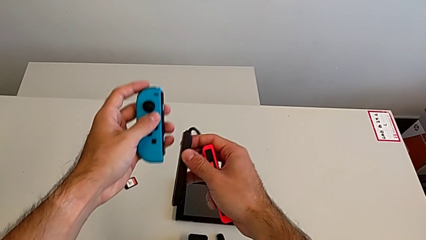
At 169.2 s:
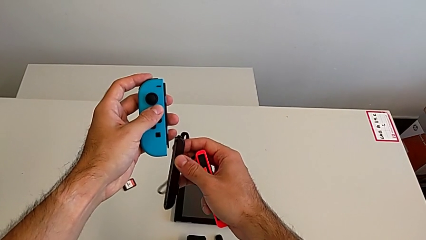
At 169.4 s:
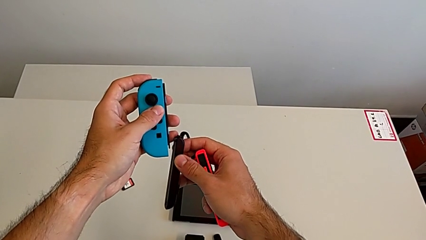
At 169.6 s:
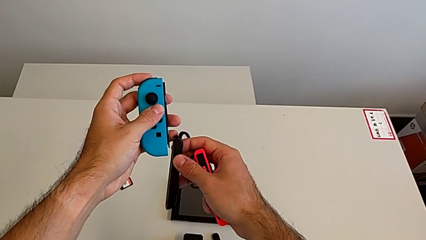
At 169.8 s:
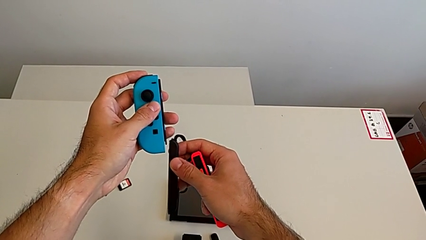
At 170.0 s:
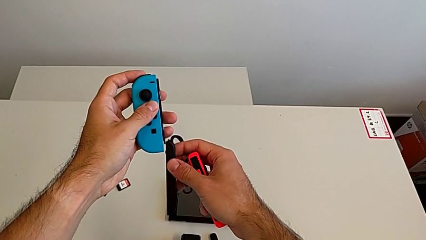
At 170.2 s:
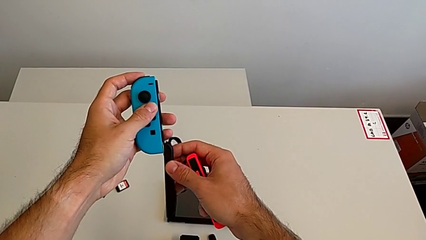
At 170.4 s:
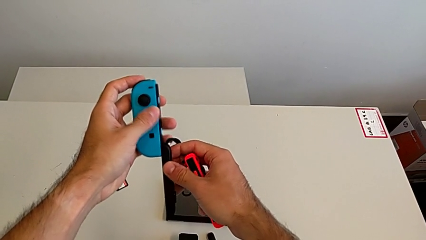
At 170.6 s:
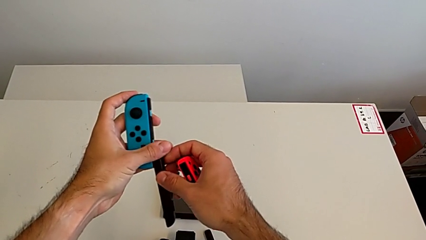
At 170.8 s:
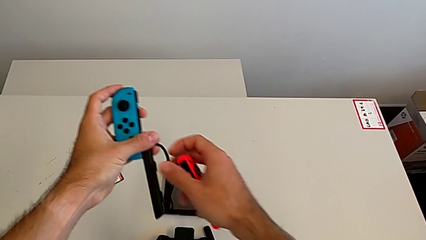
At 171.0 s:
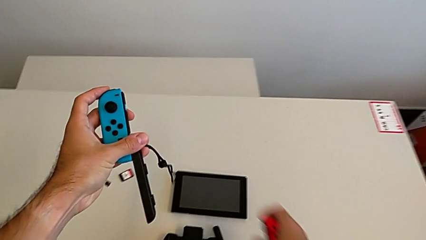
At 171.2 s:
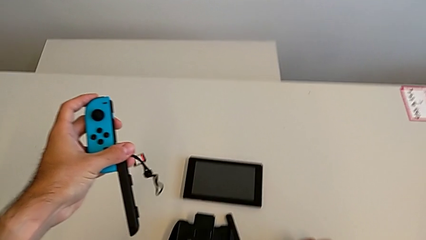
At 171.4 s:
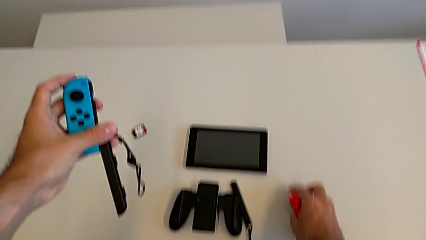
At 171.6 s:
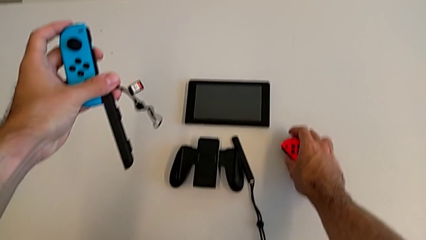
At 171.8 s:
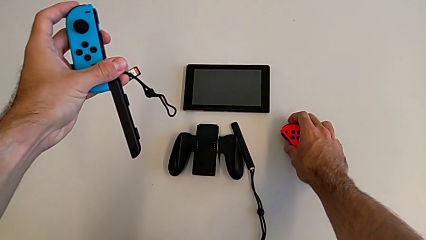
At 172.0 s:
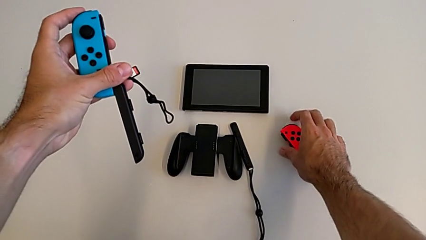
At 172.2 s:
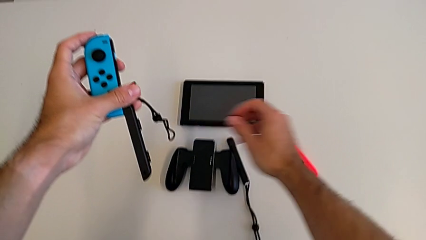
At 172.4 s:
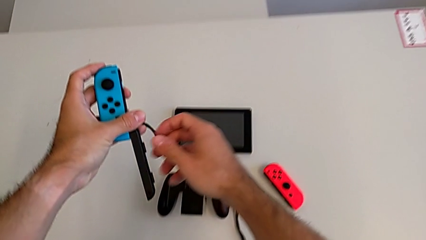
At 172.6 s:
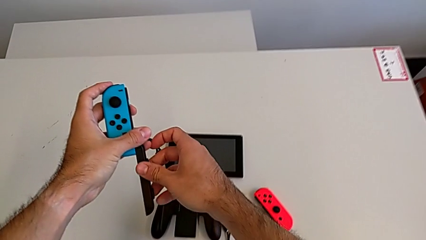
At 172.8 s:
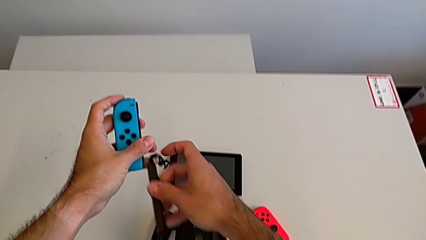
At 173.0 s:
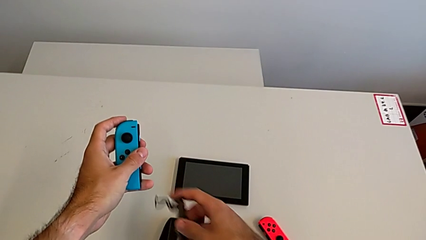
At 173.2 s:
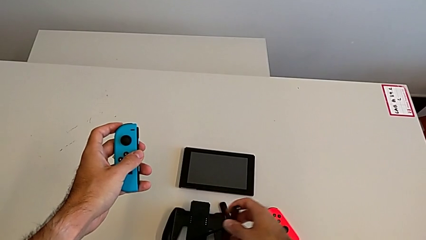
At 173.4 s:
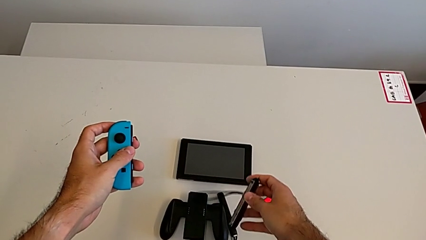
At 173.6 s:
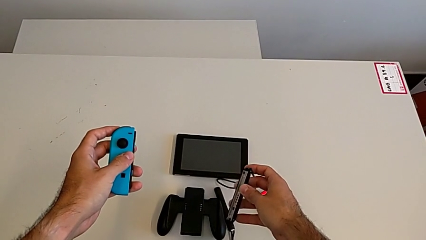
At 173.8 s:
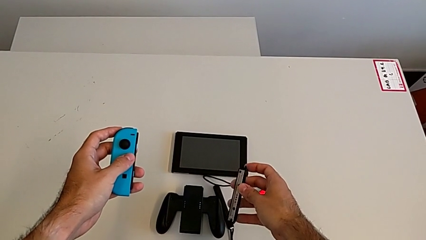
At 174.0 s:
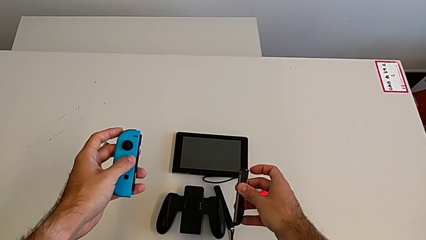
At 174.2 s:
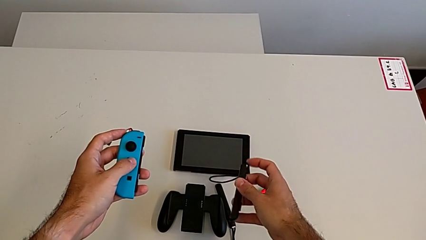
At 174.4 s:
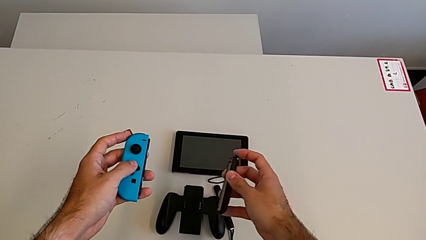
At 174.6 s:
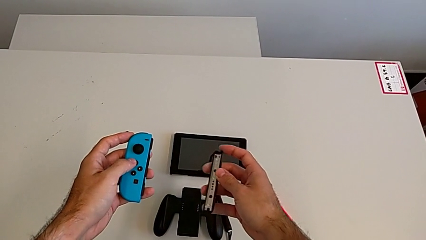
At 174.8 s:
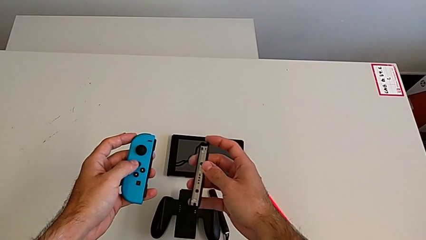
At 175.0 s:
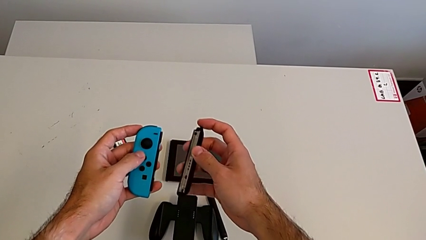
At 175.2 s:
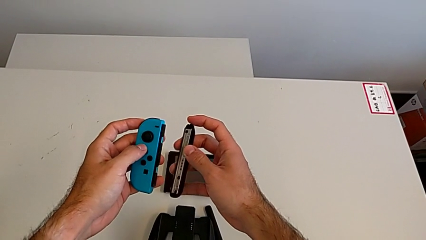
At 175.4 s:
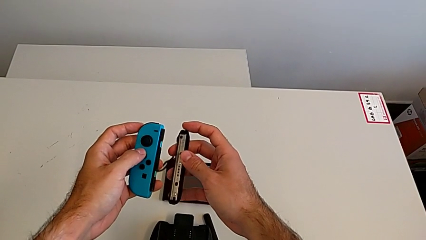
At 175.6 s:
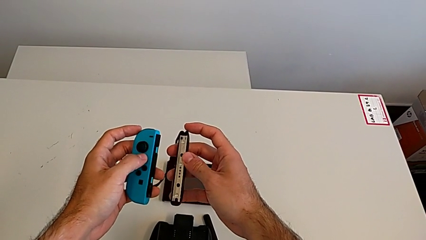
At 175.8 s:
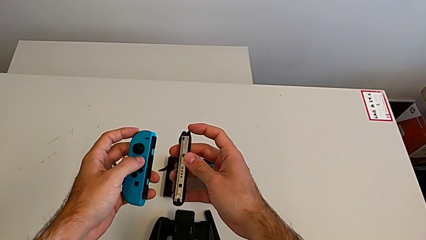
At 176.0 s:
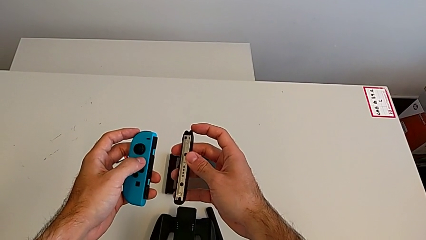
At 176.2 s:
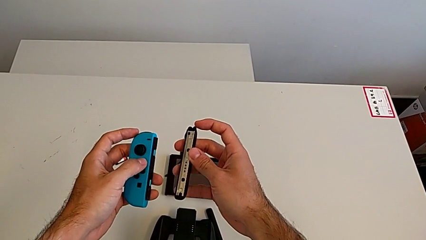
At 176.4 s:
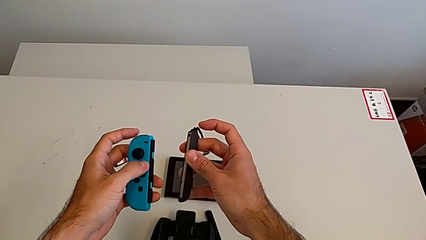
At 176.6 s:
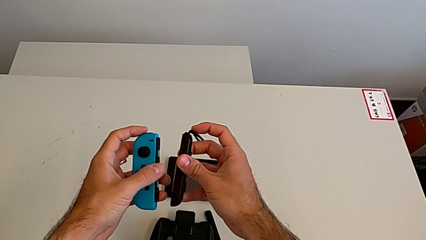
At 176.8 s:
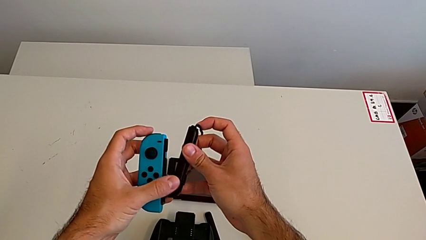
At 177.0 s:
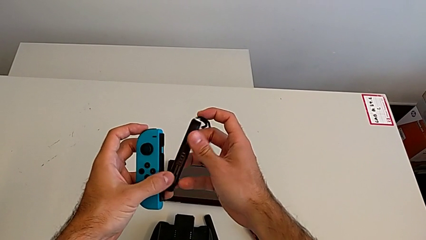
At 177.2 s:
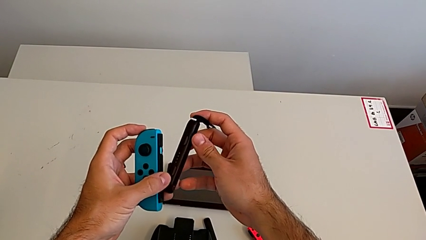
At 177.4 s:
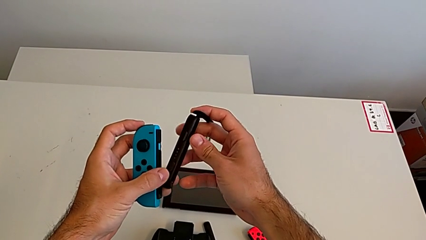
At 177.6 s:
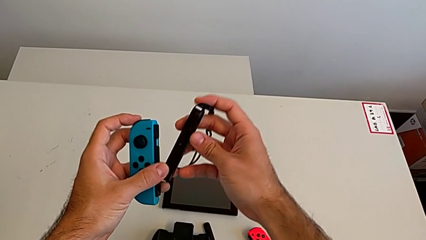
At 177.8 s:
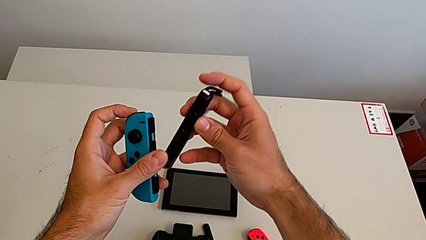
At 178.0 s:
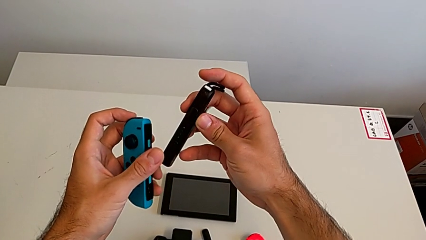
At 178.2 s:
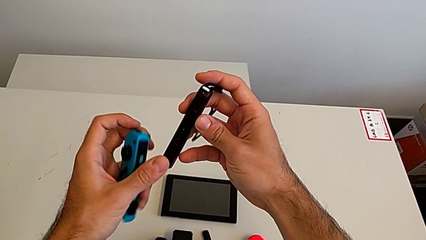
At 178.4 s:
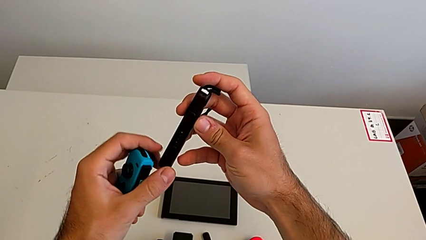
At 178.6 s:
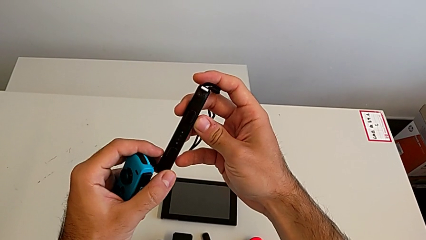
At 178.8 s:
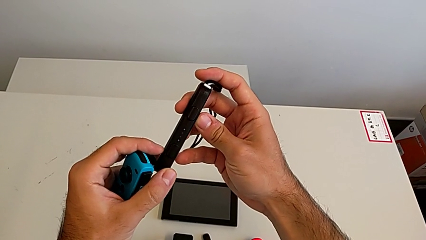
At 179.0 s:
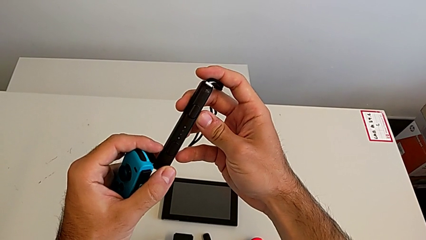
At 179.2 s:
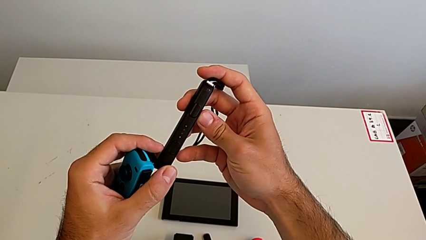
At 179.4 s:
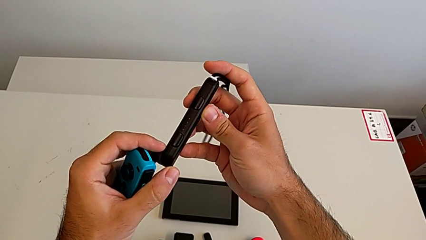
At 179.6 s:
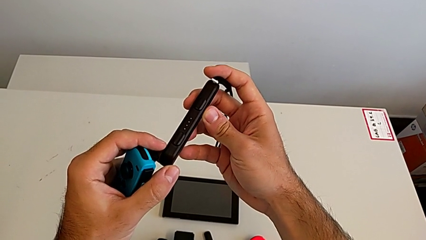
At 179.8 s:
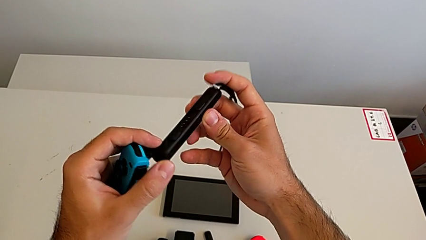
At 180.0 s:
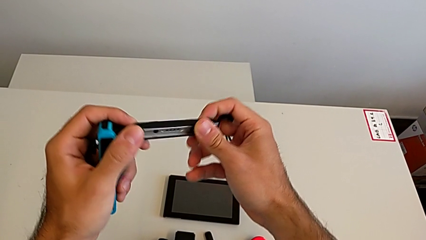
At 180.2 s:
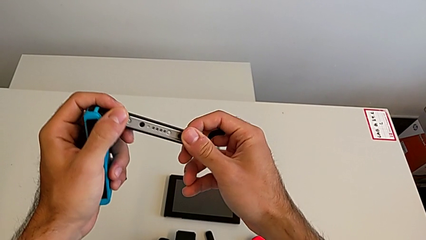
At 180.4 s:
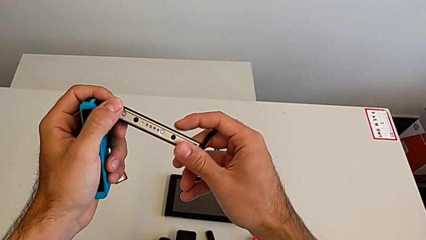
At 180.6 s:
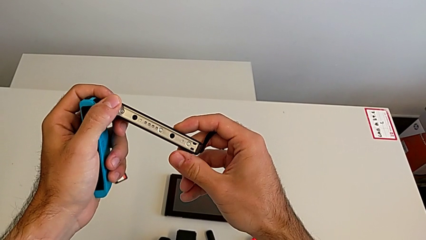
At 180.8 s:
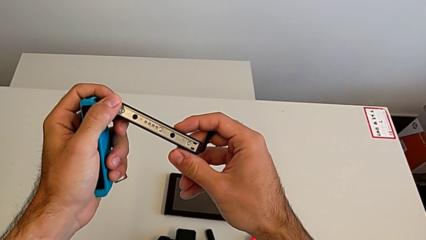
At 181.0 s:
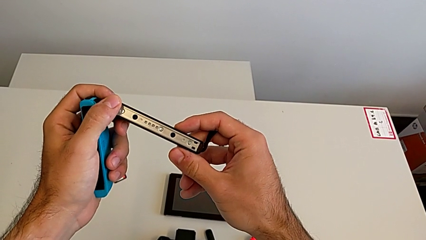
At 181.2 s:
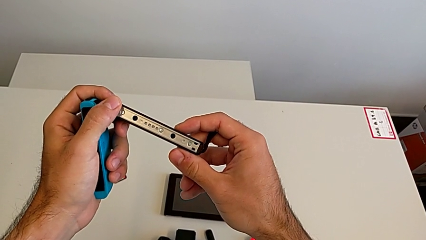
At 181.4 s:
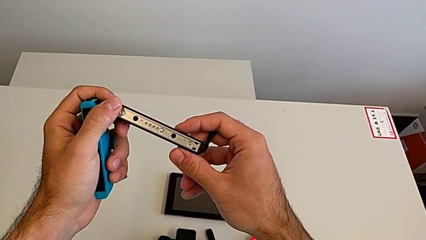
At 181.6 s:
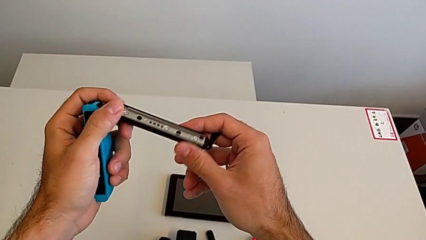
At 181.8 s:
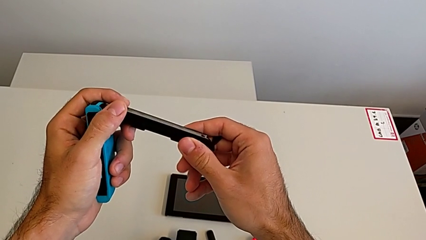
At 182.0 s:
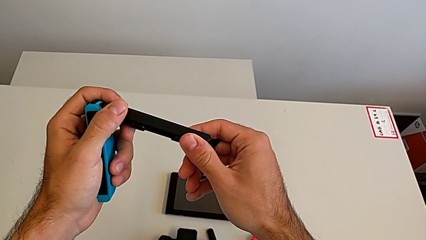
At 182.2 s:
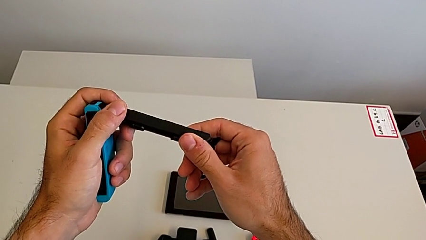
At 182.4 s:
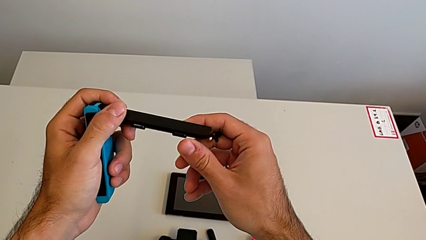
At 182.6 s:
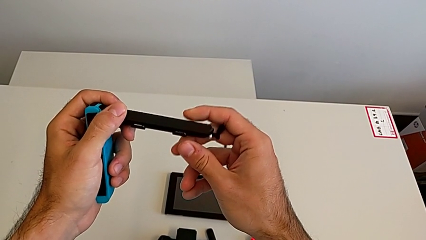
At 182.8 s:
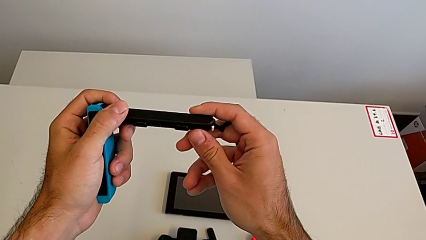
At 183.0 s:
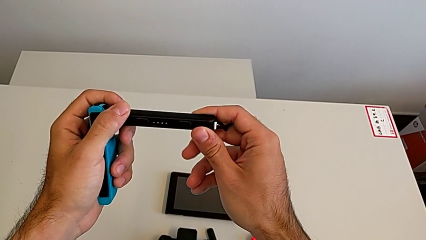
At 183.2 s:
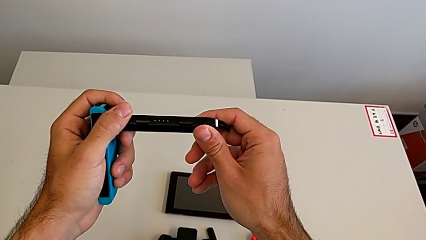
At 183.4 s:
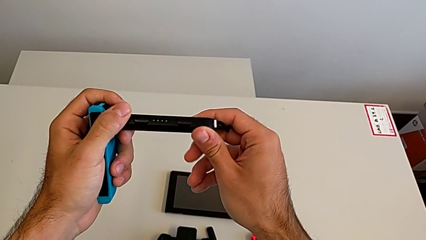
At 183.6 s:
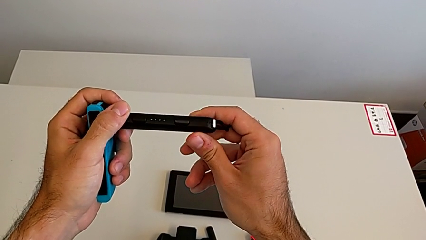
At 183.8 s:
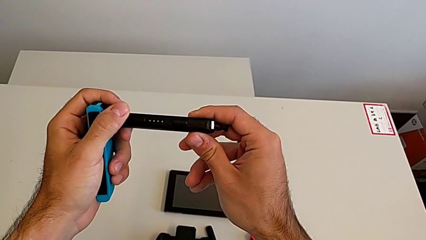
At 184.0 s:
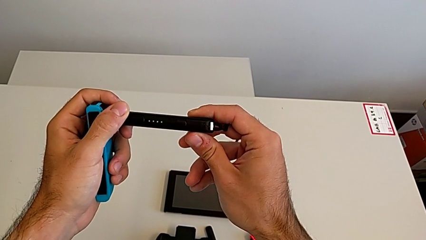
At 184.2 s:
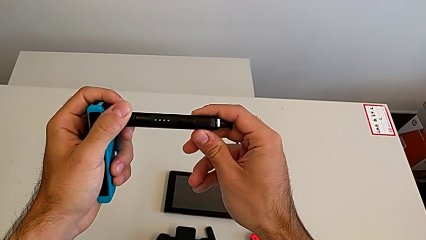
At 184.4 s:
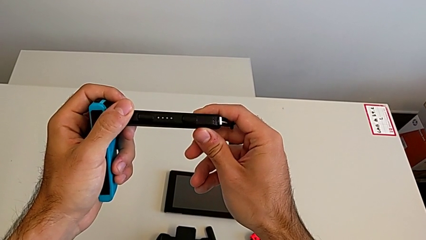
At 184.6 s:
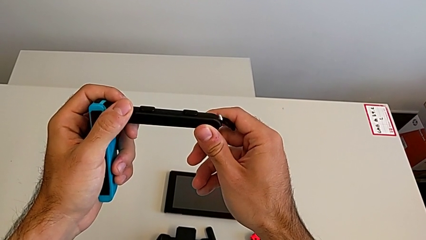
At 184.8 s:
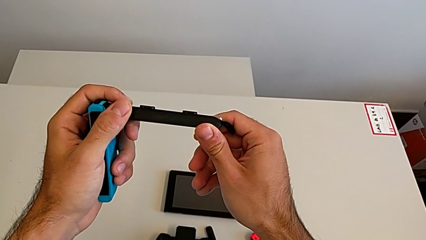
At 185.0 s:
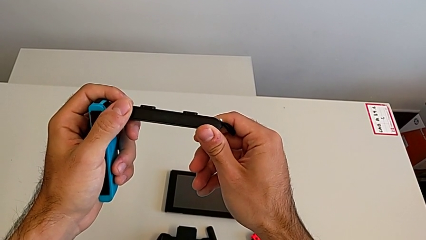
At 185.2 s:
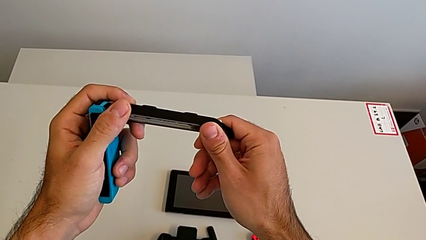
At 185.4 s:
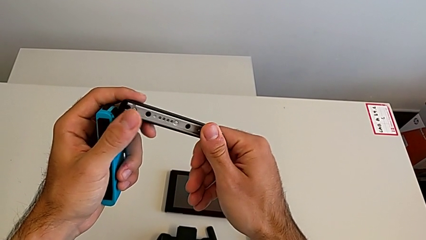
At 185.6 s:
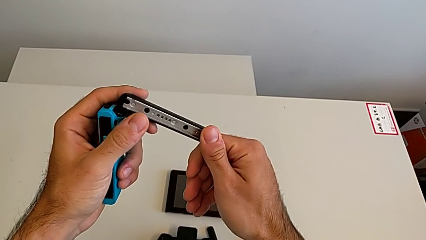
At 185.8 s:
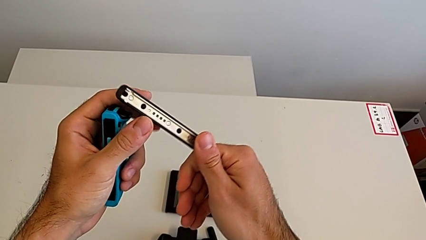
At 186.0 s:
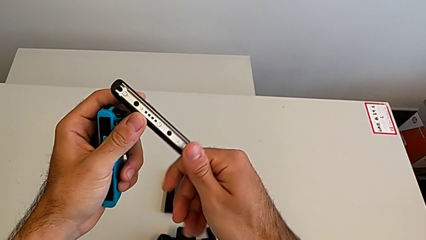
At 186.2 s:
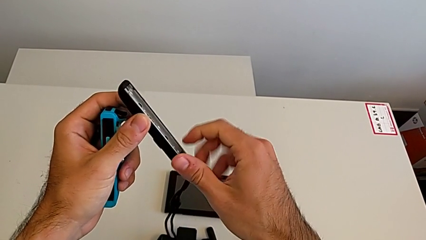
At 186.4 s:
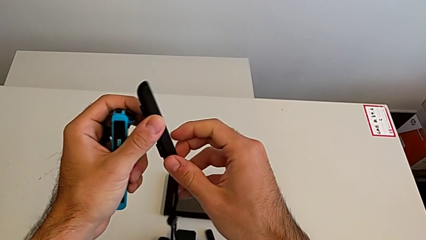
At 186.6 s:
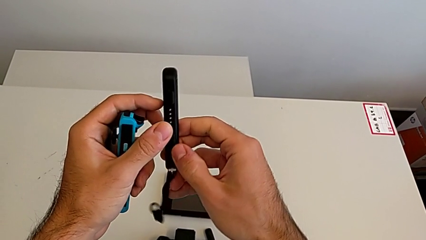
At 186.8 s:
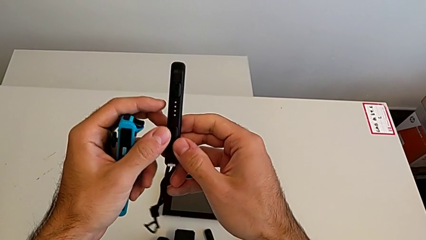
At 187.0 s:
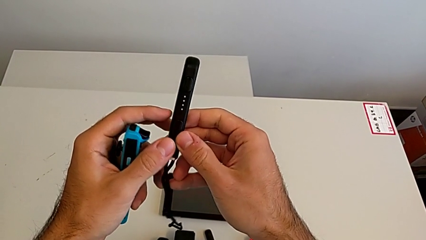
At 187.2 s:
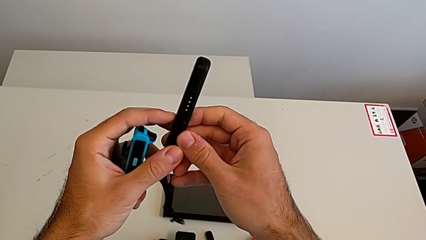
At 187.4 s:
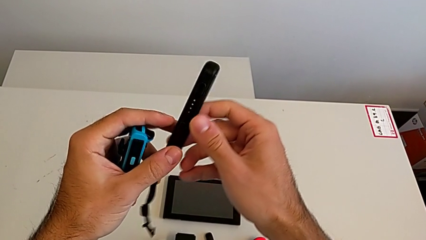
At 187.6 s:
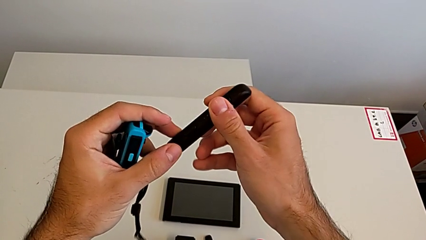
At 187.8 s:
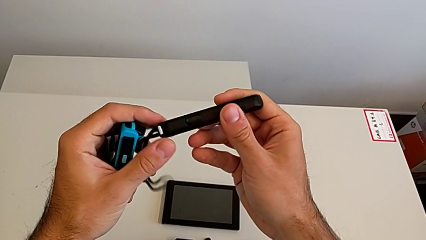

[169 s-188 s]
The camera wearer is attaching the Joy-Con controller to the Joy-Con straps. They drop the red Joy-Con controller and begin to inspect the black Joy-Con strap.
